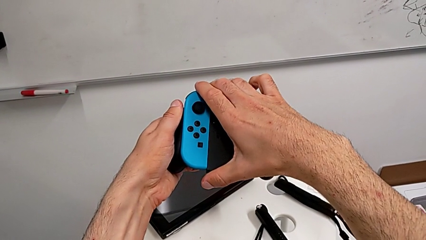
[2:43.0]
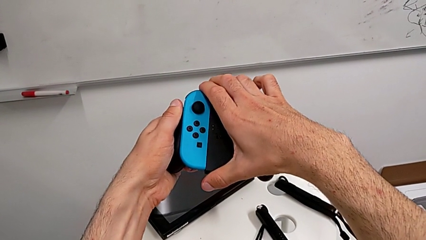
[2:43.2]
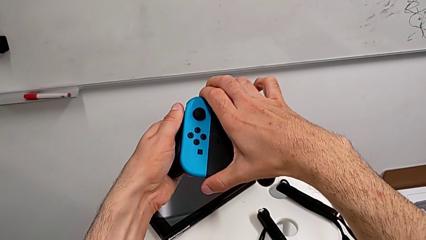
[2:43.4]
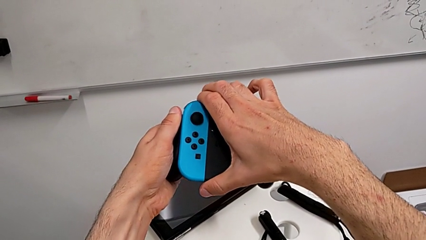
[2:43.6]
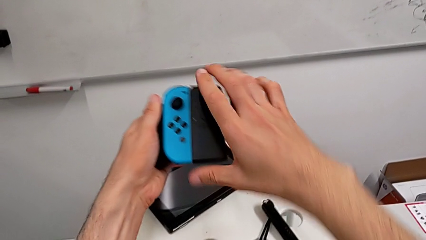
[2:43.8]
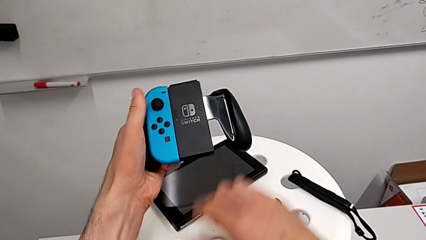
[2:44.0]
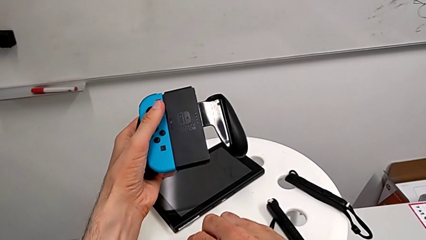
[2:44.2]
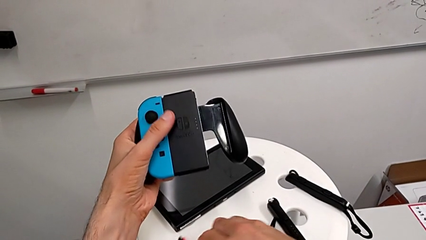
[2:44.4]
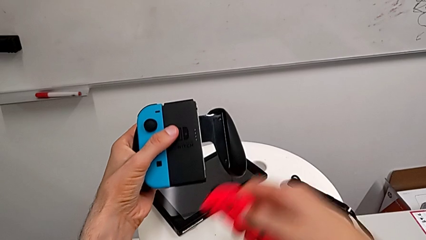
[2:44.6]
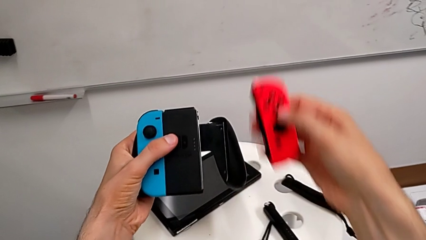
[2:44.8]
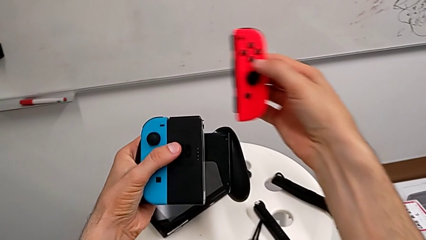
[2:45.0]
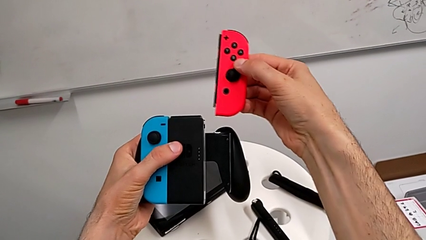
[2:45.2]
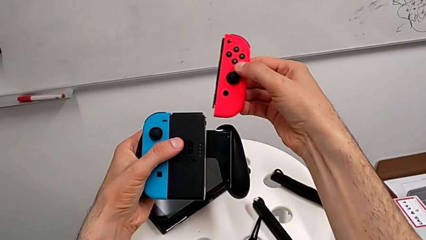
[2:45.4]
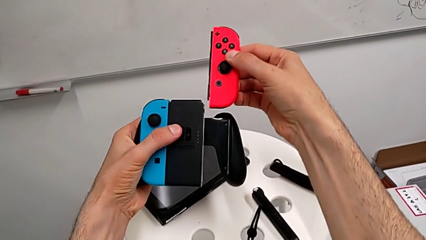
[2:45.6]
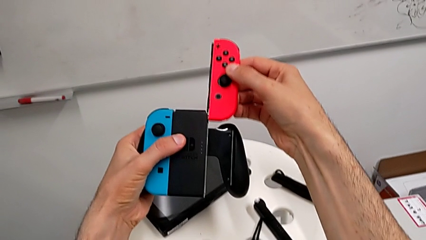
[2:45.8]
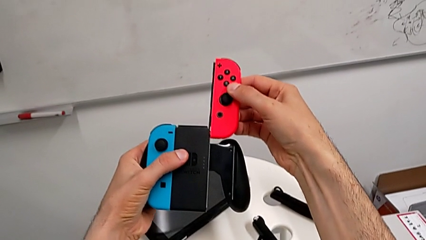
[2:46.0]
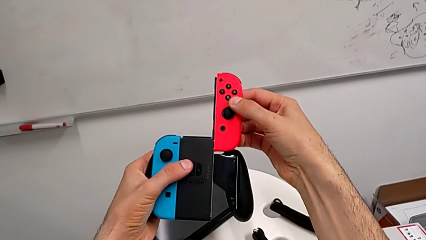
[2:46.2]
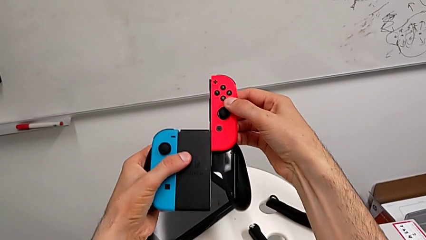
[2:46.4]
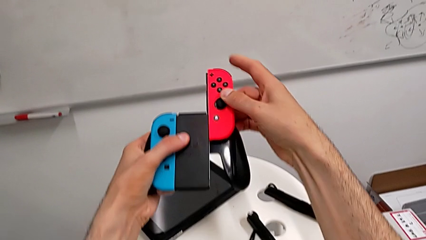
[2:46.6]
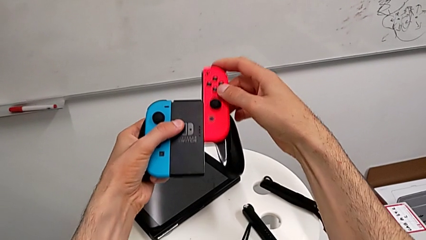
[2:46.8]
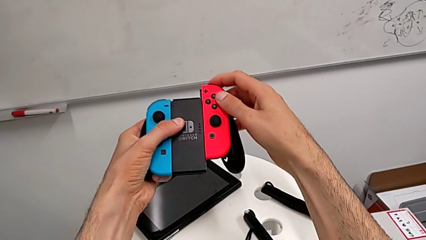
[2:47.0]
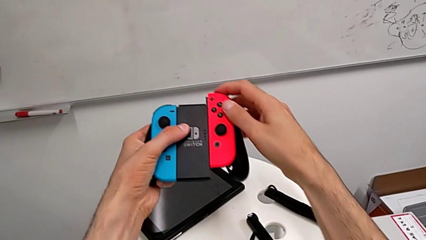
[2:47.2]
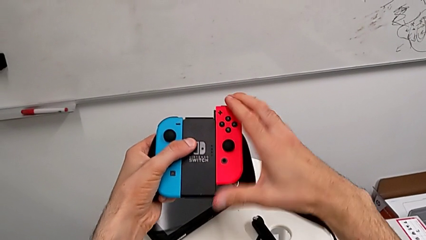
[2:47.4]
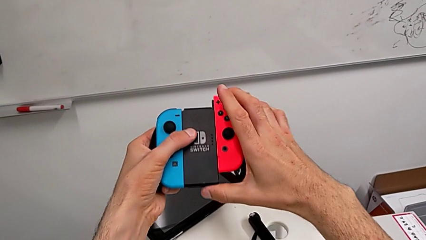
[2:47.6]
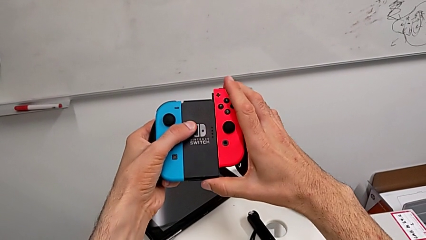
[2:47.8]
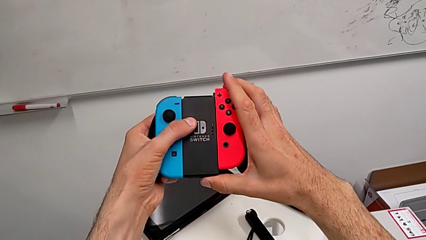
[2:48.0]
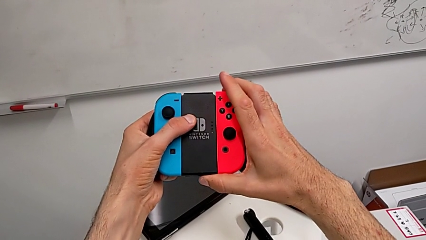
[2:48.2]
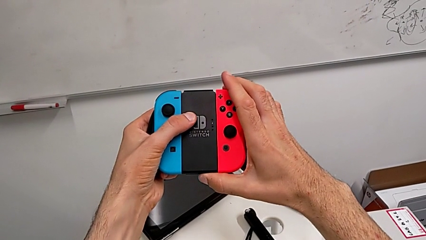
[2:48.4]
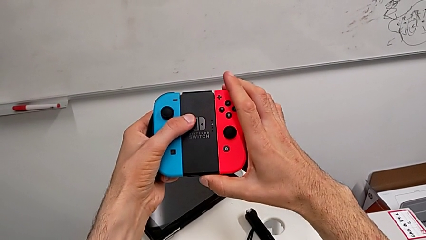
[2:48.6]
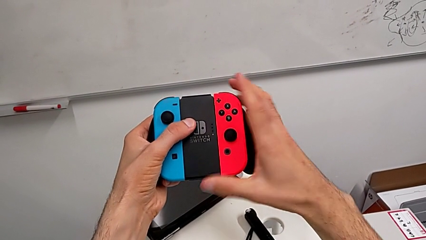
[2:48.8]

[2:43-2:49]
The camera wearer is assembling the joycon to the controller case. They keep sliding the top Joy-Con controller.

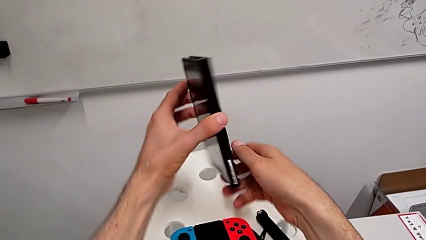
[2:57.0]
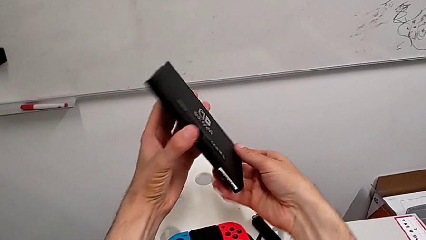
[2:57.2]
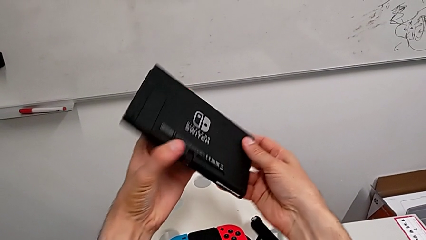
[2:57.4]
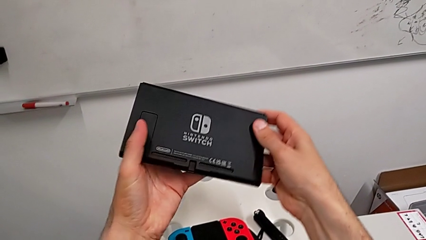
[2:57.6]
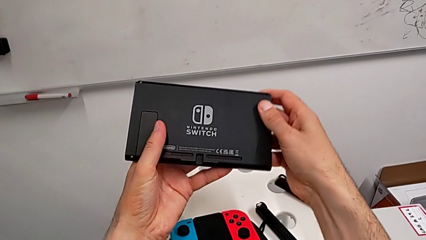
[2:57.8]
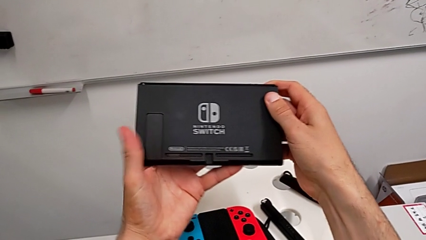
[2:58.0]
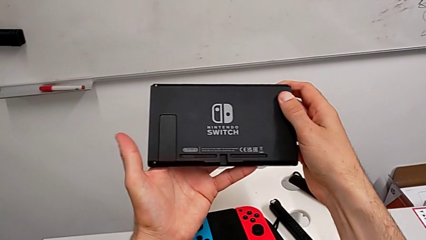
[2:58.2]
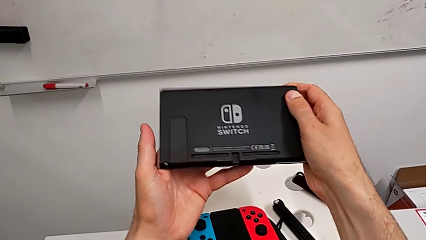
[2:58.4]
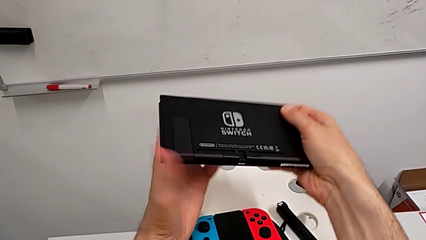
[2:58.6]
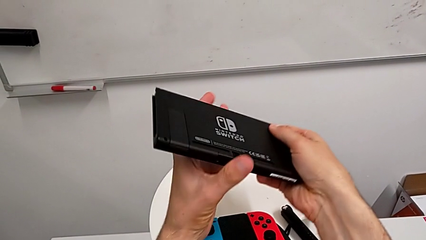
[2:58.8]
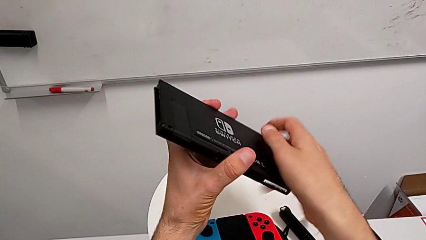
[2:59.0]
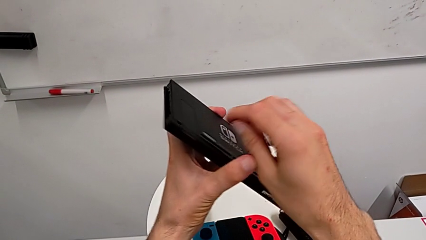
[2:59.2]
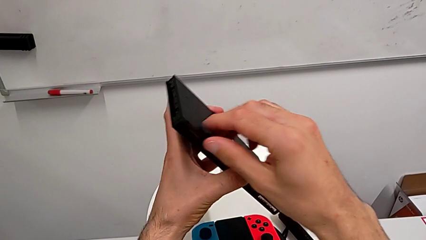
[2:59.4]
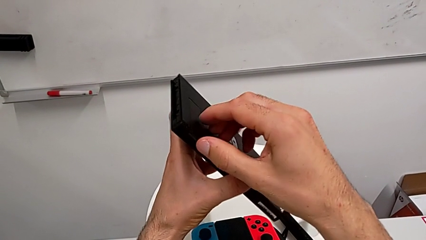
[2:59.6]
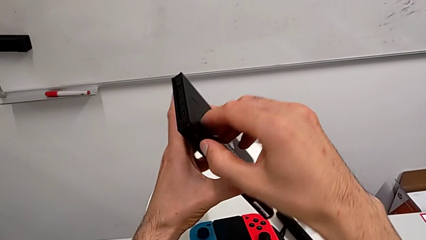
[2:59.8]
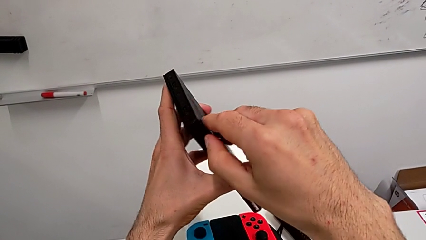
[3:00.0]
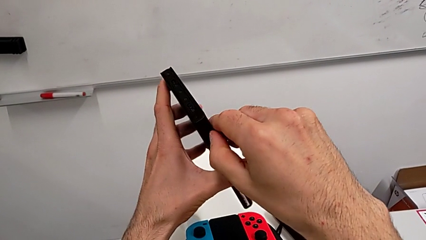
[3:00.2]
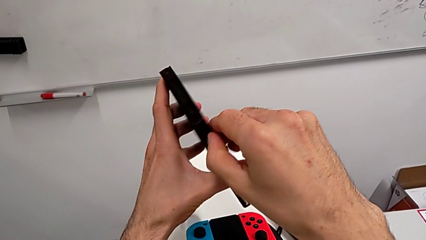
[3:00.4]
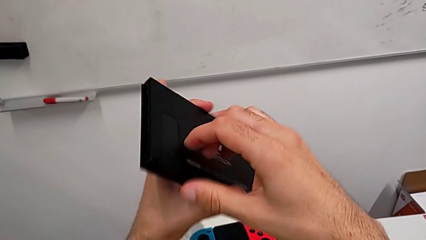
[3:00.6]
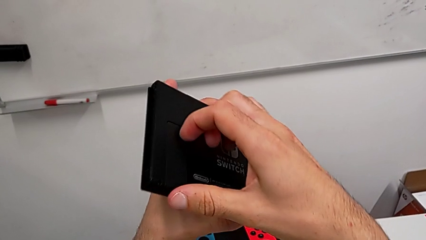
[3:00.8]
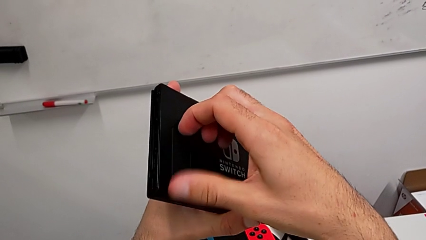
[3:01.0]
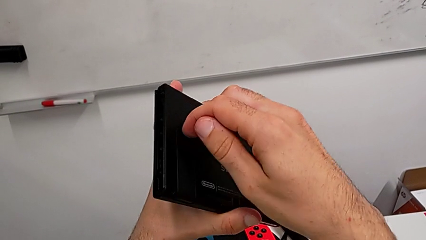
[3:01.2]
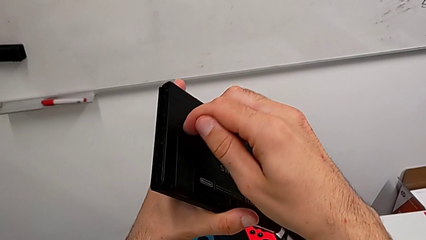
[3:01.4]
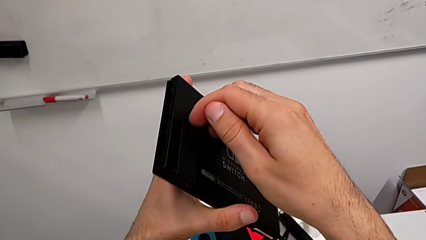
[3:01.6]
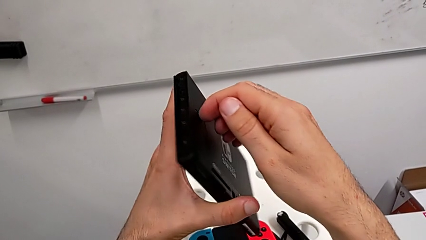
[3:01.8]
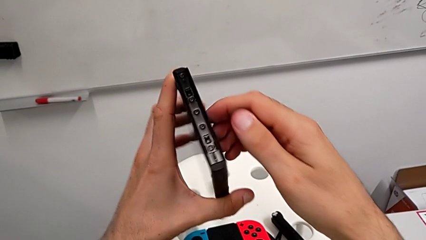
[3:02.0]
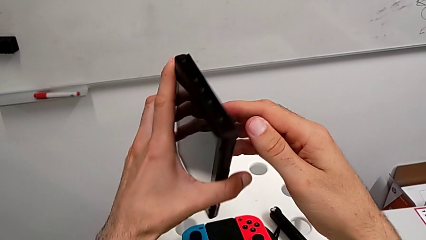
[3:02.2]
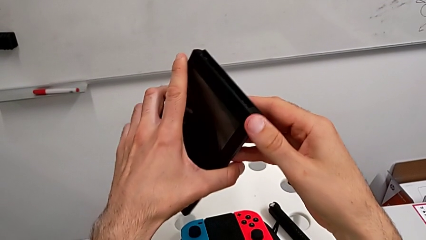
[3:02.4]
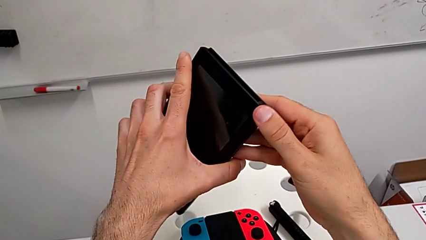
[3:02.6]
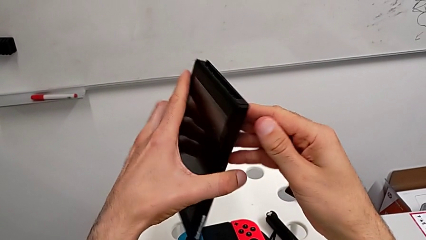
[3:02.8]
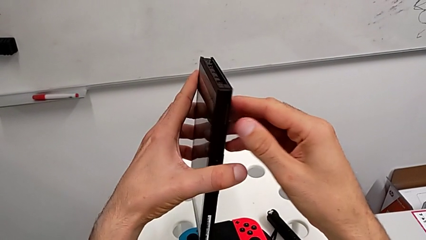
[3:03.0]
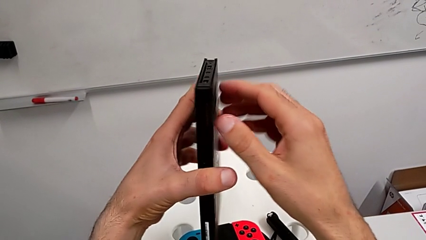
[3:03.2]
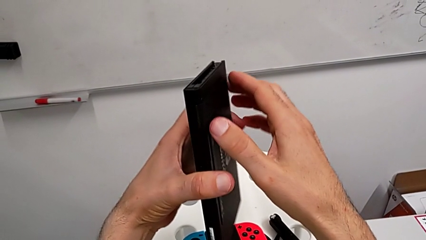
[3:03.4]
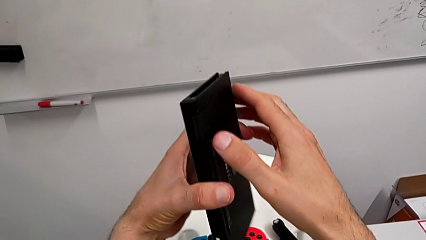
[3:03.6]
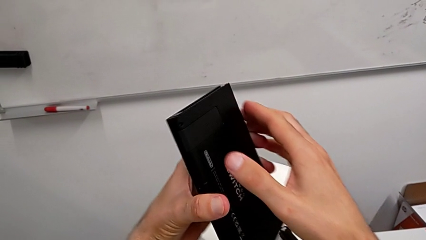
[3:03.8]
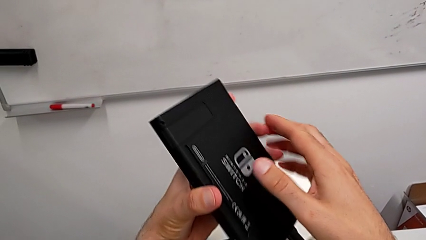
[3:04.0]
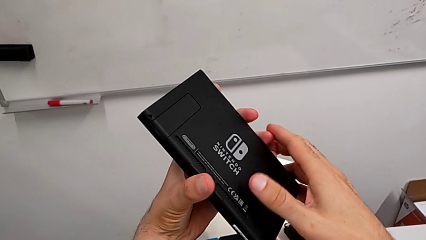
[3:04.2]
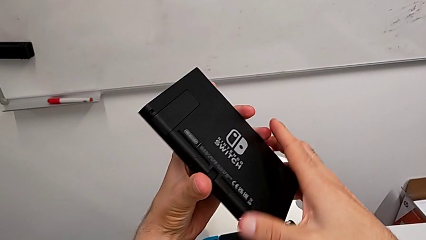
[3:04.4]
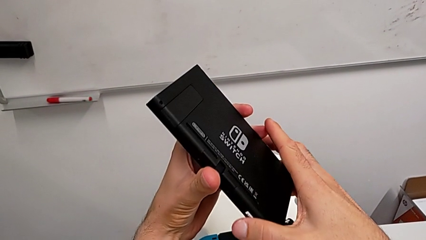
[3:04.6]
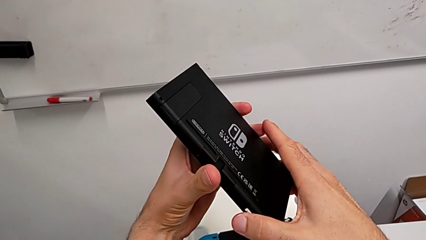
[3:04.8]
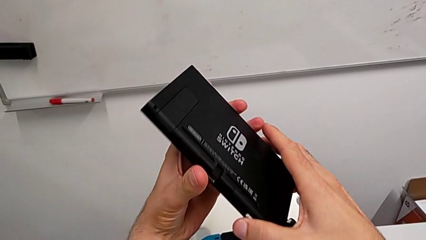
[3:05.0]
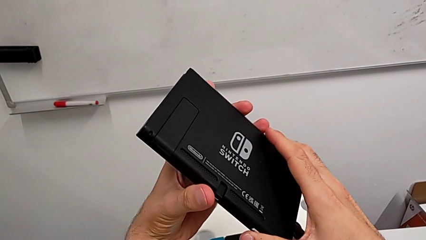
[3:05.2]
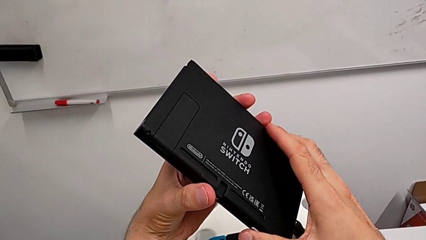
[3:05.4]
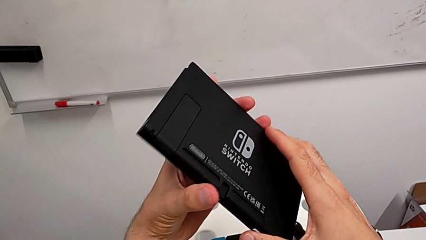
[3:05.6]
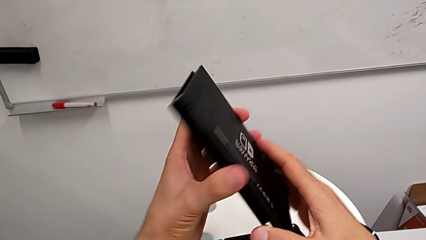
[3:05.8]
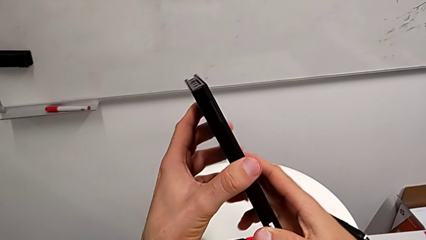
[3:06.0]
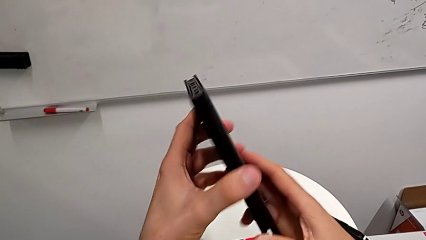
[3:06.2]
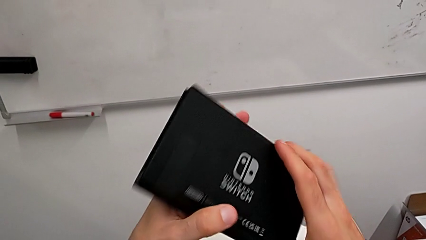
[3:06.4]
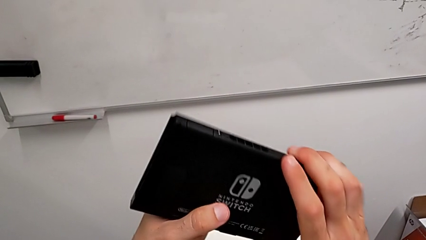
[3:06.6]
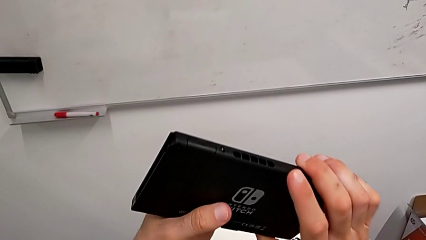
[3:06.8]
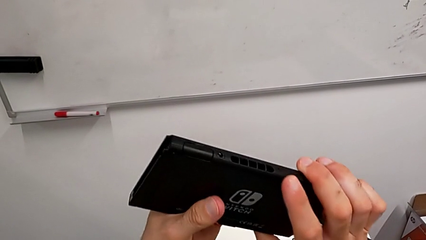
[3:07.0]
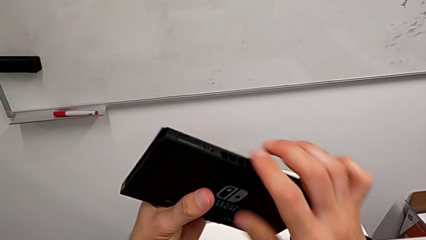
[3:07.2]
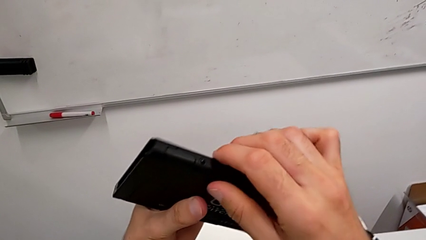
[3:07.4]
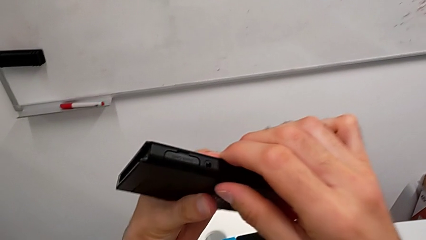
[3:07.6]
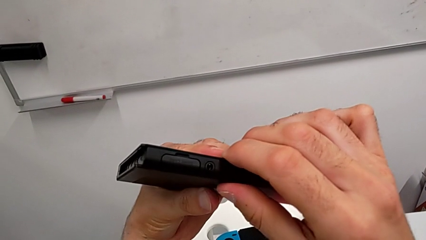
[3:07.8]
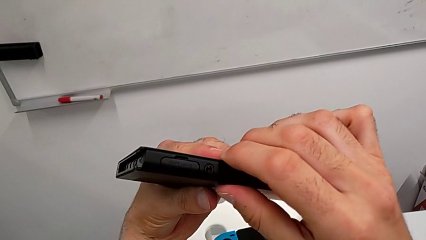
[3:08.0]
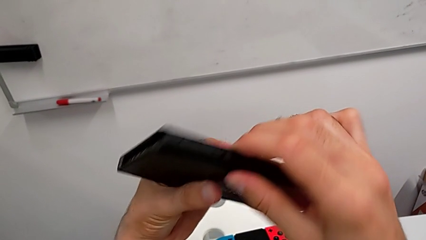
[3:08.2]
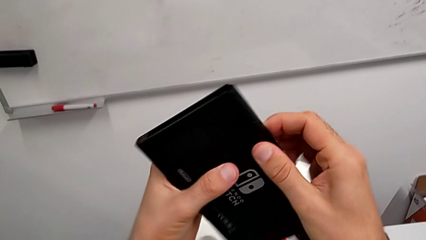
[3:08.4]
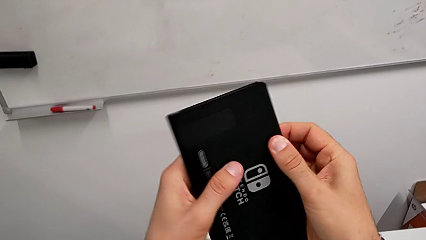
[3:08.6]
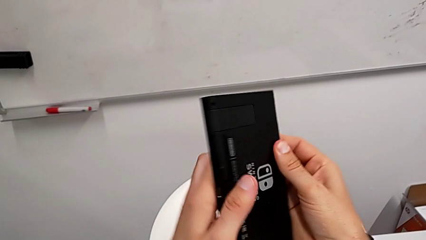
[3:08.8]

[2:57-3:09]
The camera wearer is opening the kickstand of the Nintendo Switch. They grab the Nintendo Switch, turn it and begin to turn it again.
